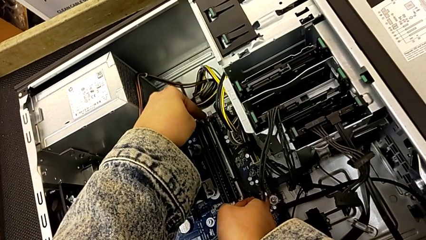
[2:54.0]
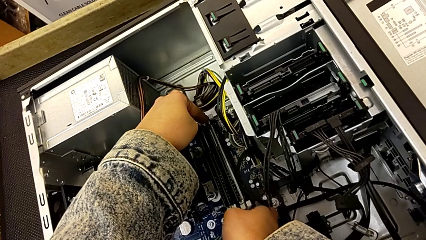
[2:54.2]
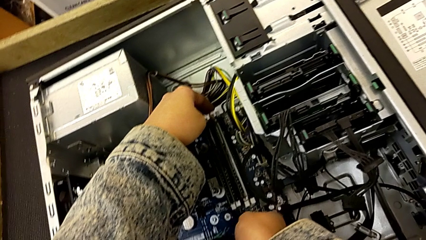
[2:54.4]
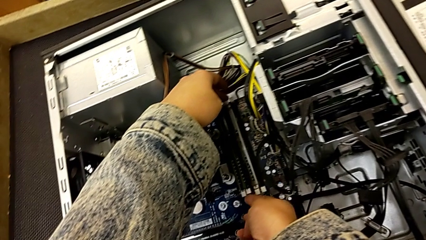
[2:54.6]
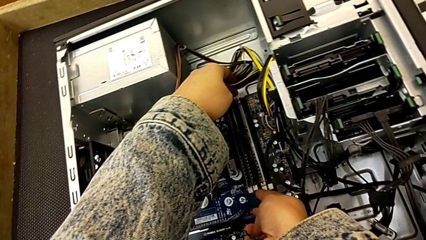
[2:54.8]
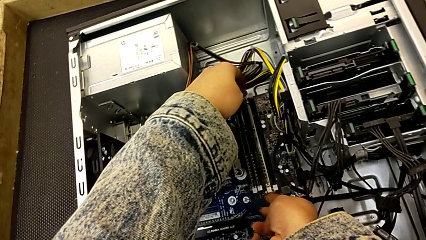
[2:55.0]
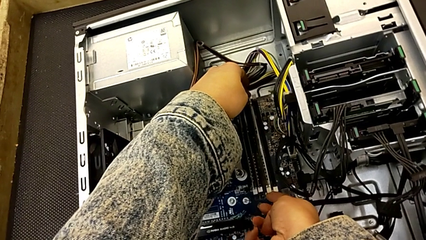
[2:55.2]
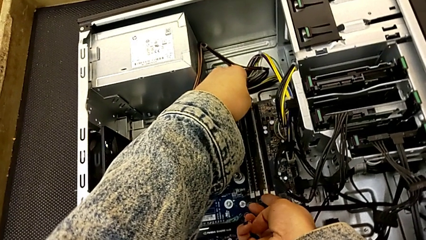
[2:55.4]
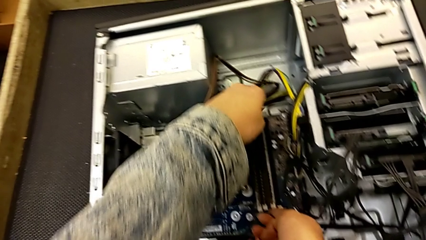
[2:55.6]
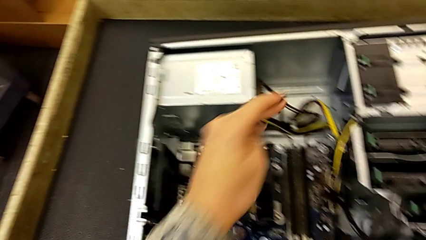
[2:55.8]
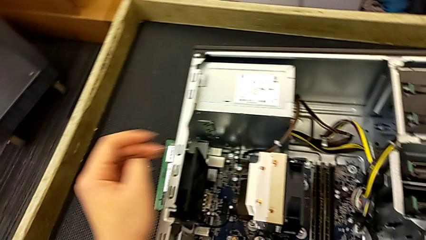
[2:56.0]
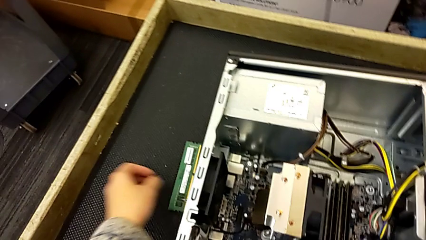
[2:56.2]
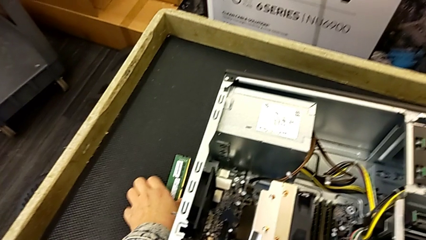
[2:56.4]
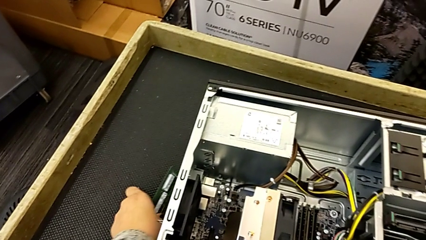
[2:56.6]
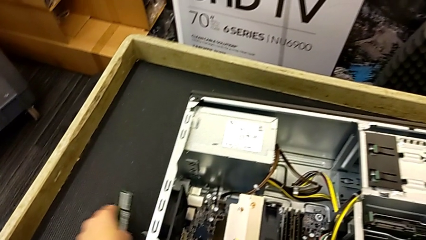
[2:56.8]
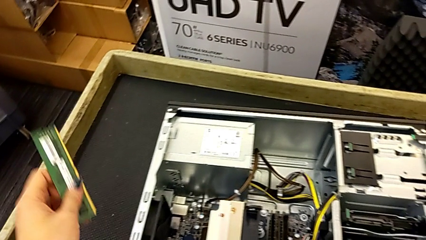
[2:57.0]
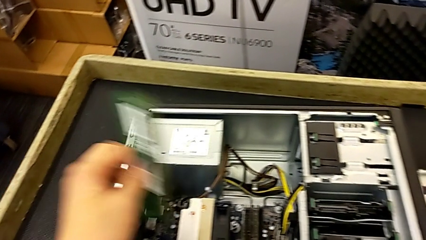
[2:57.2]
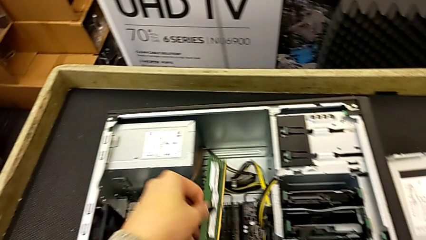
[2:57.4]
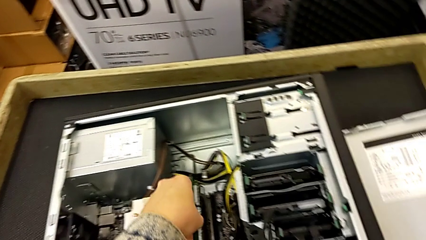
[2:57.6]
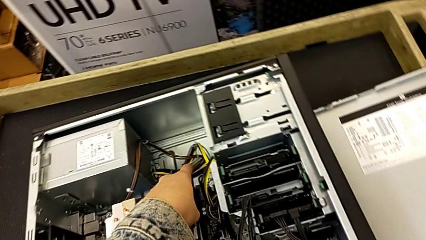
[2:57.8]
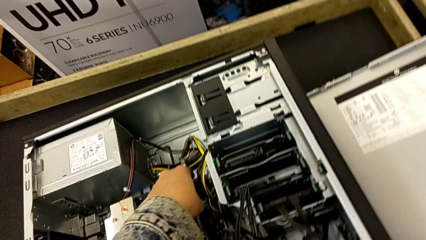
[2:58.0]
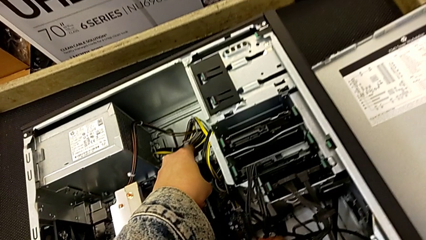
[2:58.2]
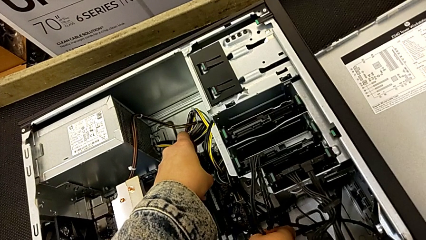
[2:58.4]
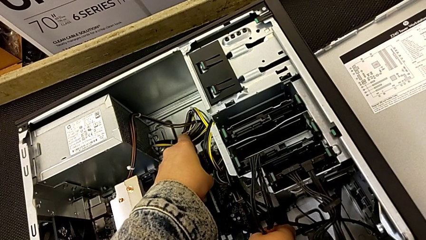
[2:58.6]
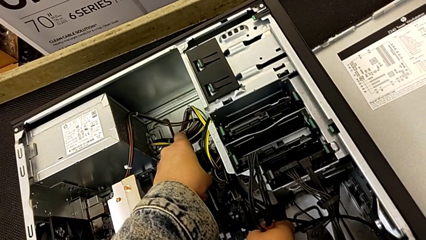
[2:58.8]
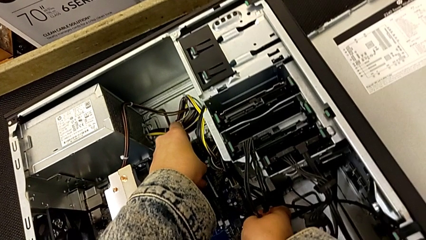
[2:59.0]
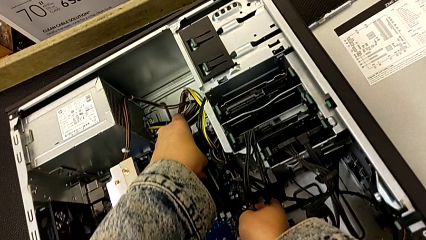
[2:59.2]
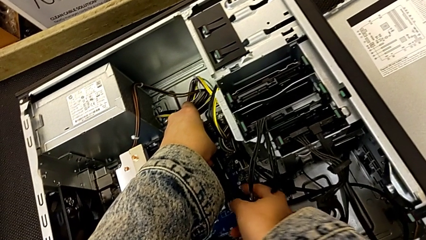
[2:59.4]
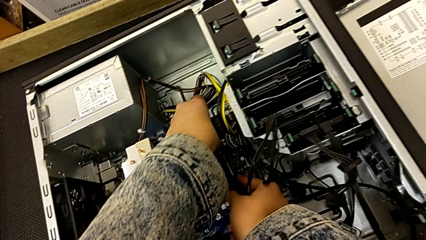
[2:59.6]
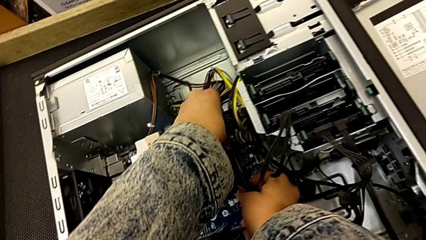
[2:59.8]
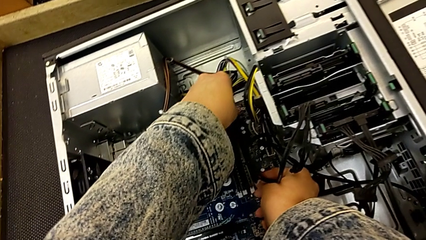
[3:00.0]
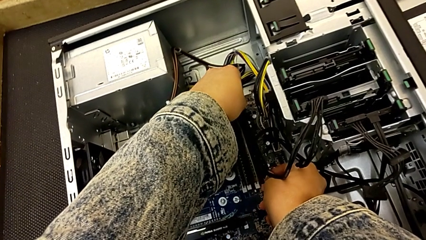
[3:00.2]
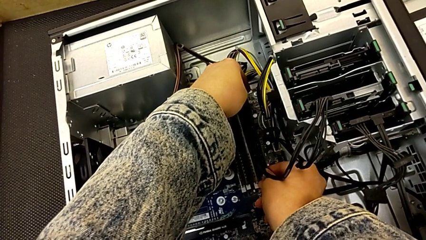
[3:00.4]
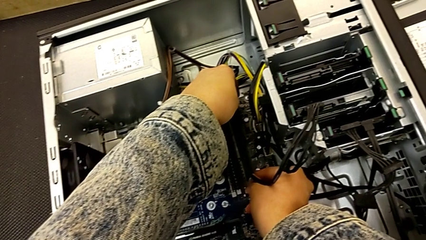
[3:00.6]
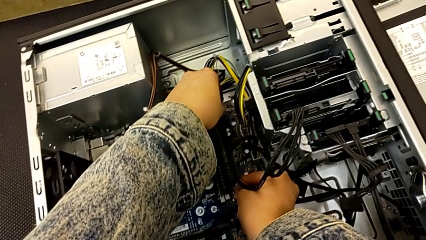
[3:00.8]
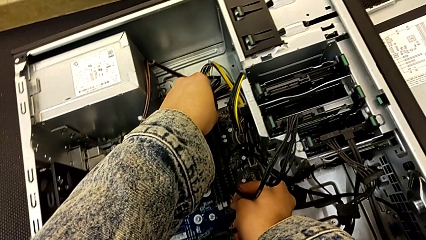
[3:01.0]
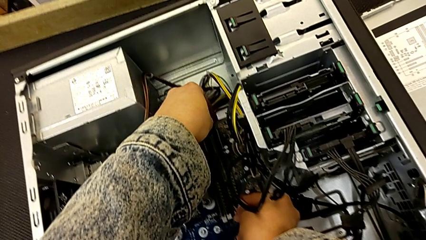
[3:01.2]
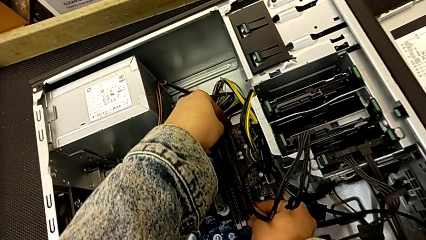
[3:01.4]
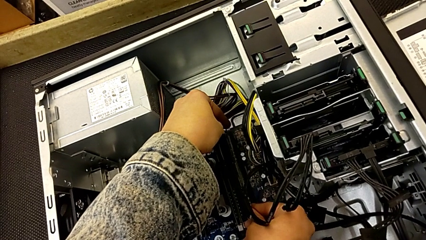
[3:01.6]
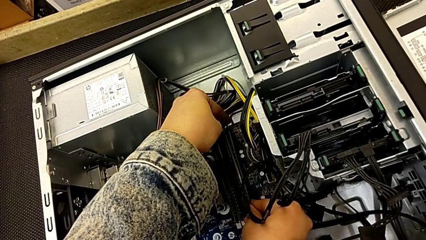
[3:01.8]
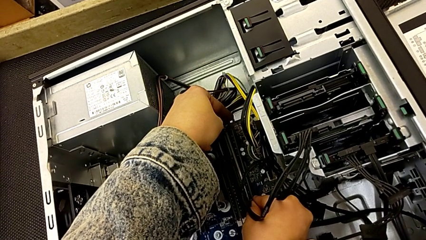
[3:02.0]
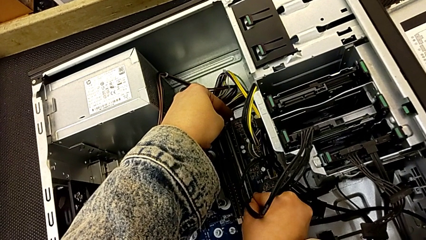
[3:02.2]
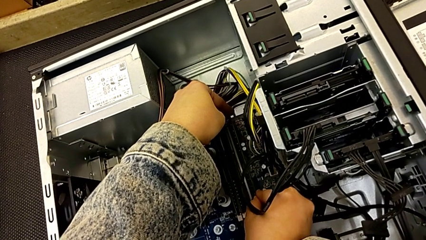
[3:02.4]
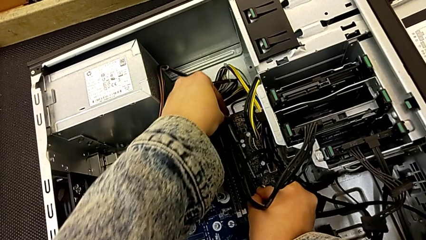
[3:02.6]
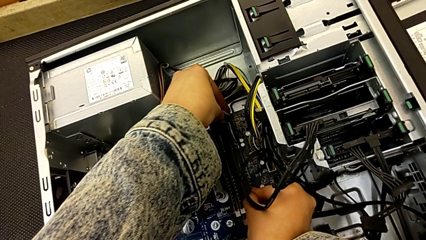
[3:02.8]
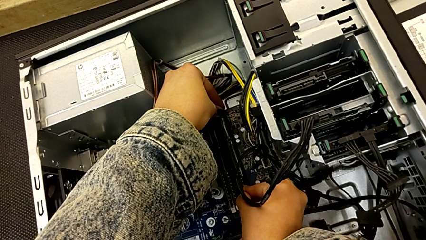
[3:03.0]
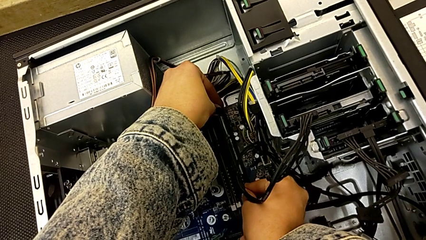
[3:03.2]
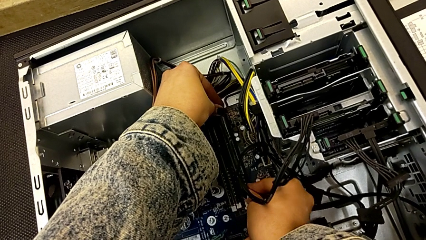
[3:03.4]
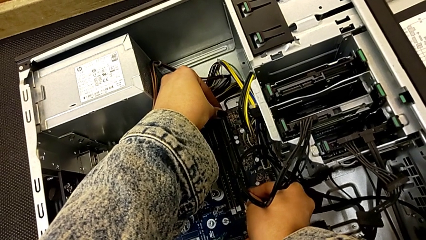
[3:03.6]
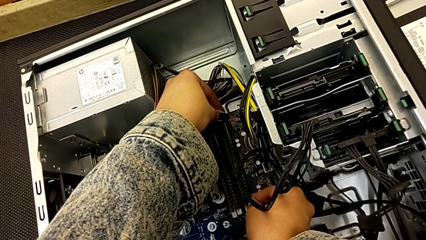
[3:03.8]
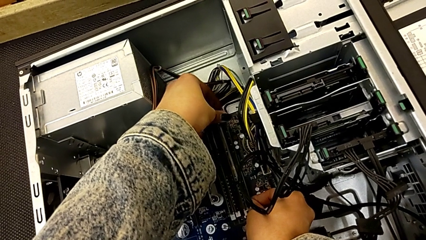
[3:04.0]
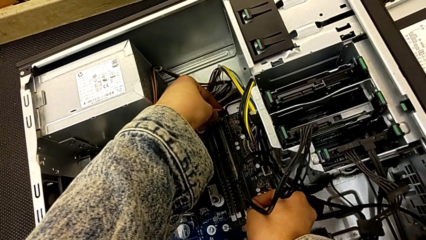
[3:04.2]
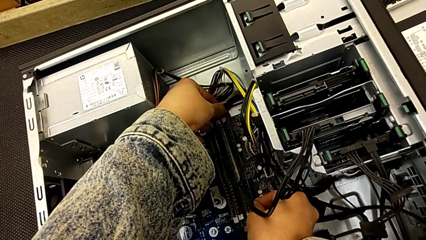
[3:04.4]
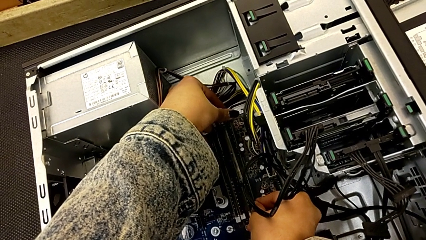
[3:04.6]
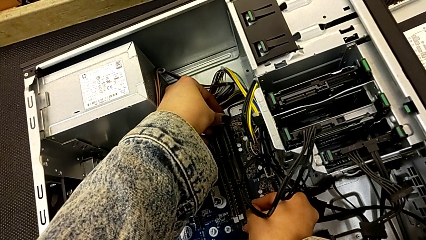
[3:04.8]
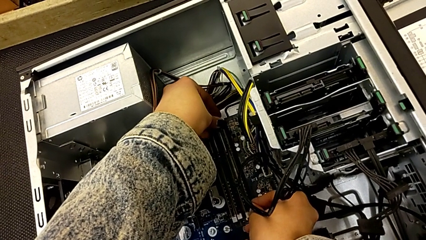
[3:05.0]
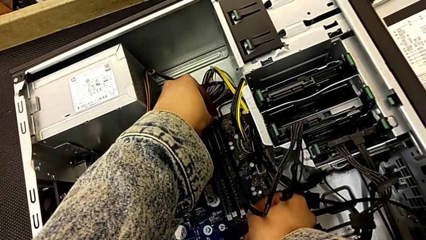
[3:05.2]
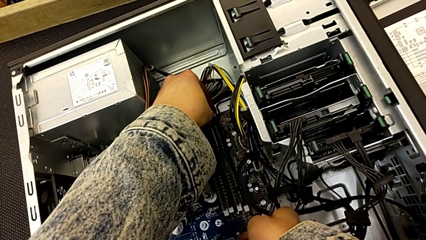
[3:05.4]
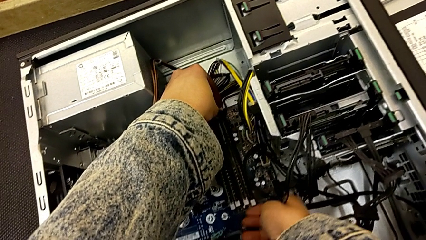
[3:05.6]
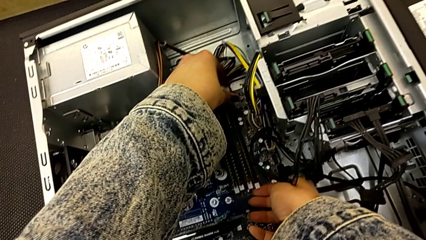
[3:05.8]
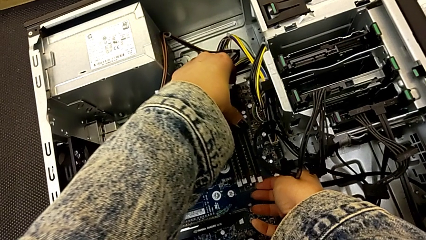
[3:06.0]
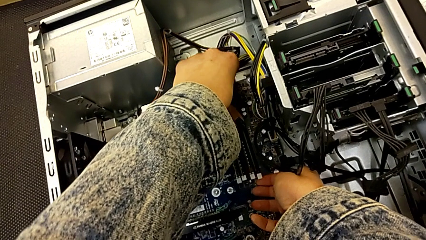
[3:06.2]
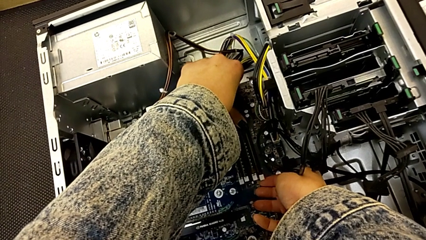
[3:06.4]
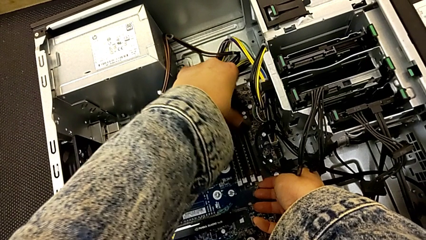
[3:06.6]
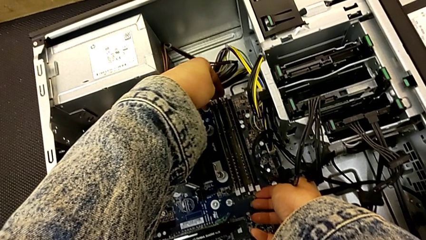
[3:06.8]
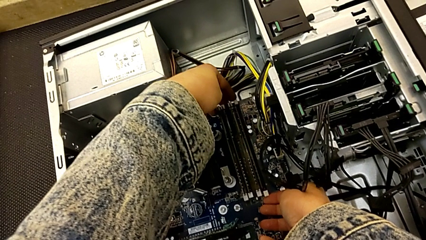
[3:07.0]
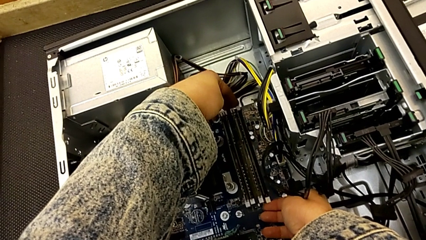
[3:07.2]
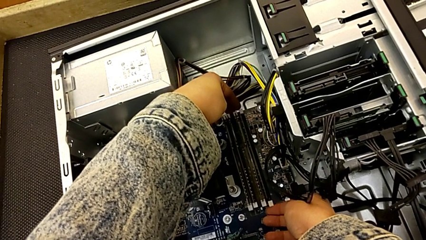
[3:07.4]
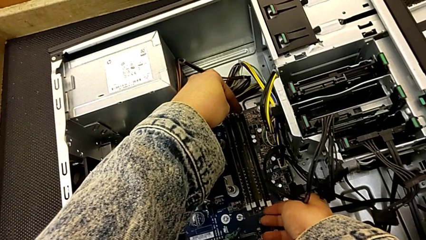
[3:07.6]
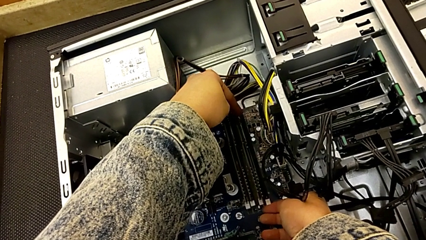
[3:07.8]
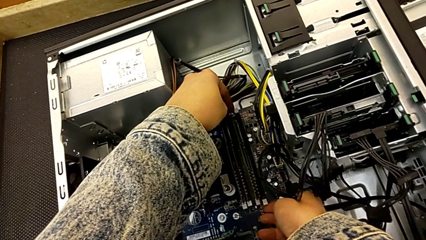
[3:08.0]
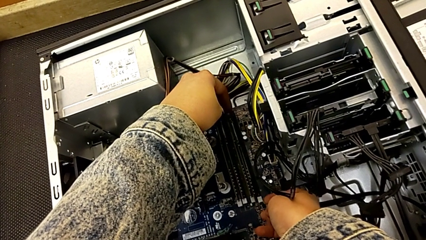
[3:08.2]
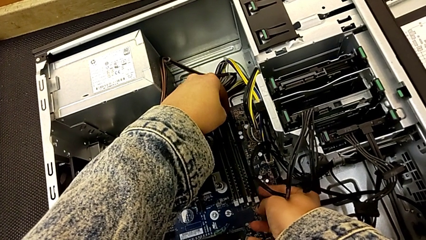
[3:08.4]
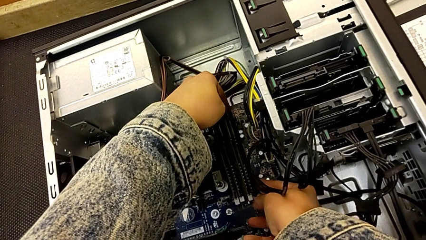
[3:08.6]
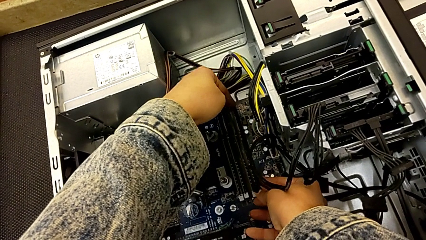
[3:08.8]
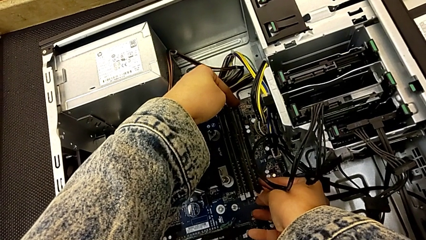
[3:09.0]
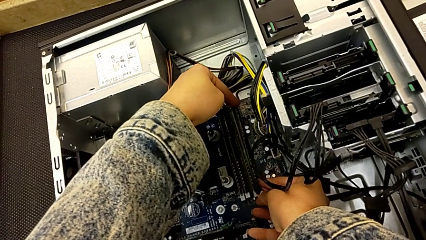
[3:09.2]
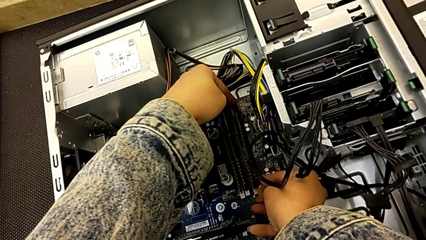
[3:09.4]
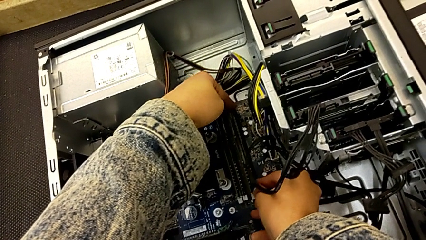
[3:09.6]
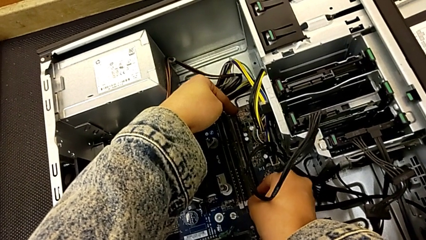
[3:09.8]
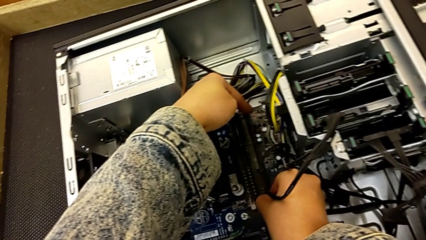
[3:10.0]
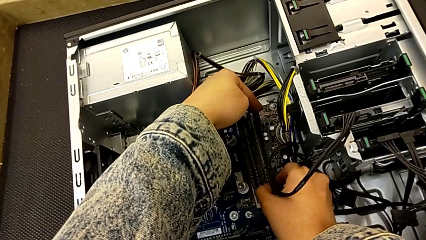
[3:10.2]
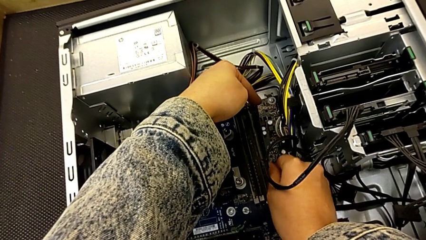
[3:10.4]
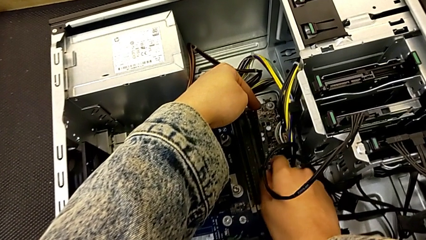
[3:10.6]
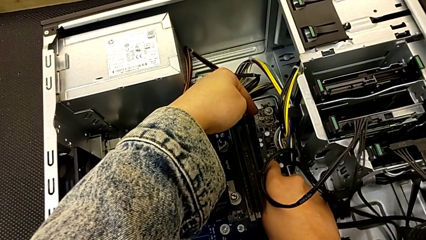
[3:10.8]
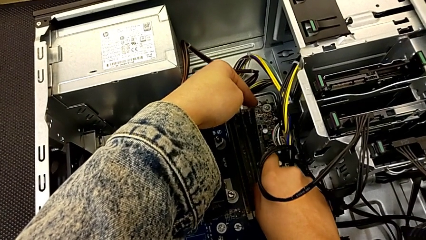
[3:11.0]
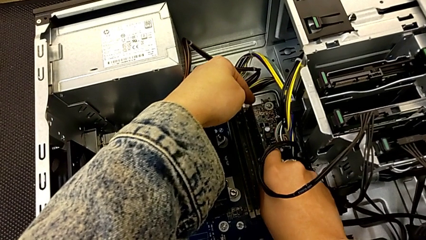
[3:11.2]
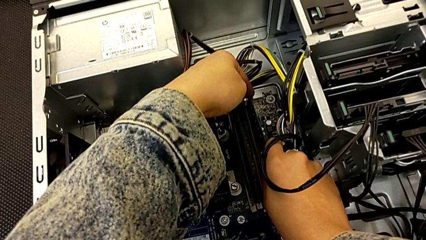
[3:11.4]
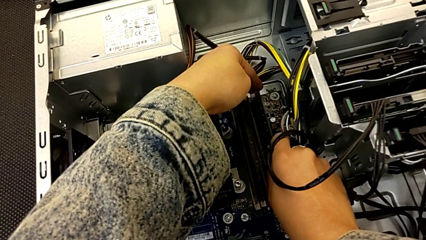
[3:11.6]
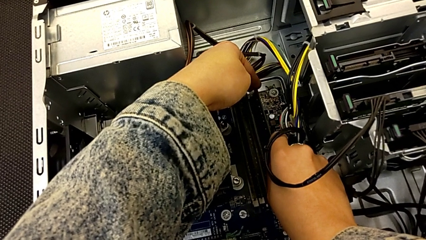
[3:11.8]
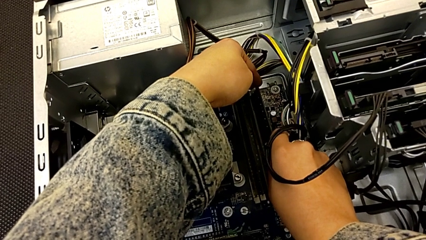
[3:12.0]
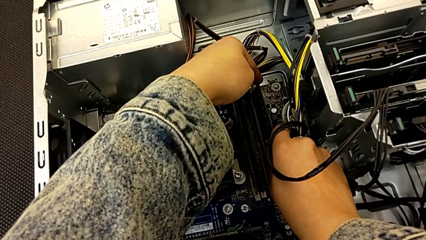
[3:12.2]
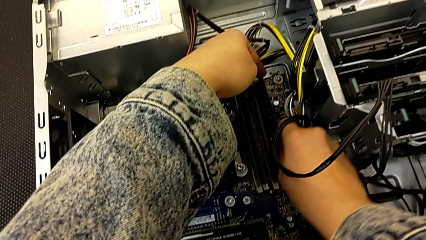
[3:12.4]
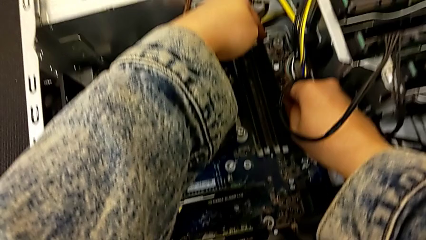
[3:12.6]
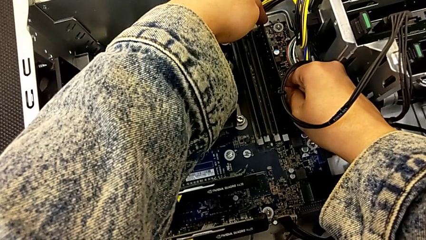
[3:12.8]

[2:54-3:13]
The camera wearer is putting the RAM into the computer tower. They lock the third RAM, insert the fourth RAM and begin to insert it.
